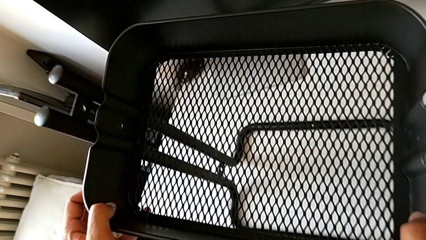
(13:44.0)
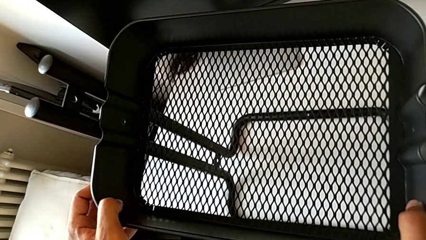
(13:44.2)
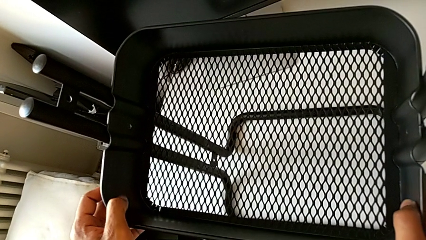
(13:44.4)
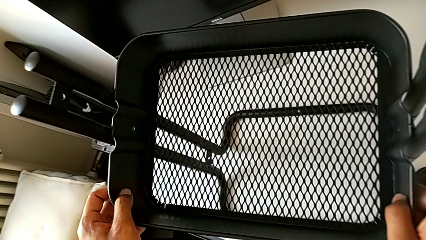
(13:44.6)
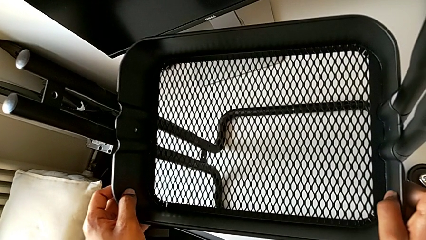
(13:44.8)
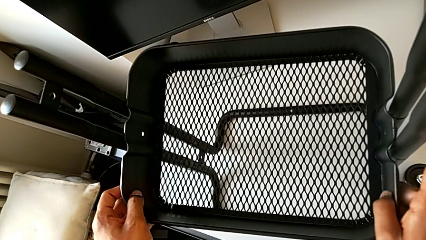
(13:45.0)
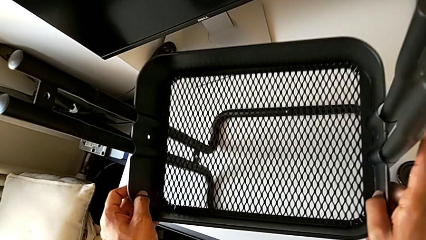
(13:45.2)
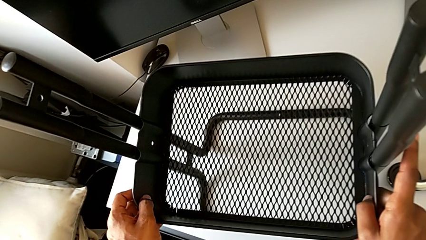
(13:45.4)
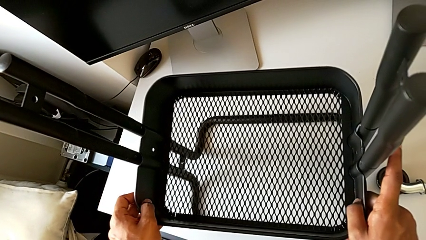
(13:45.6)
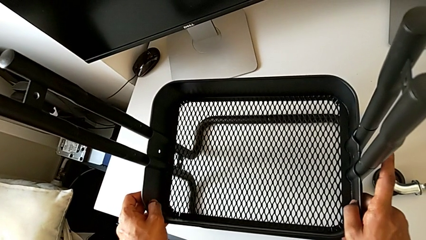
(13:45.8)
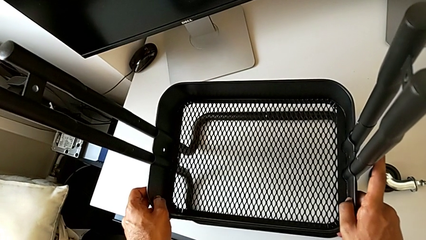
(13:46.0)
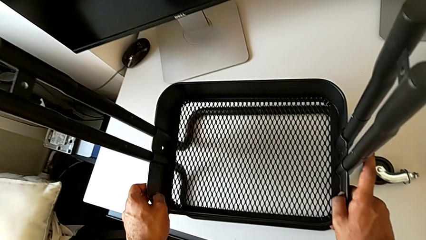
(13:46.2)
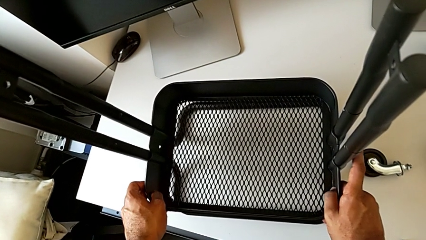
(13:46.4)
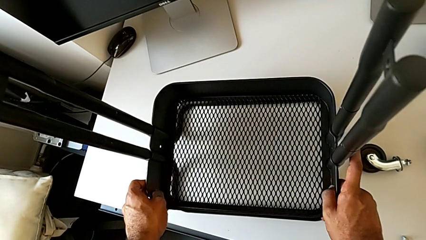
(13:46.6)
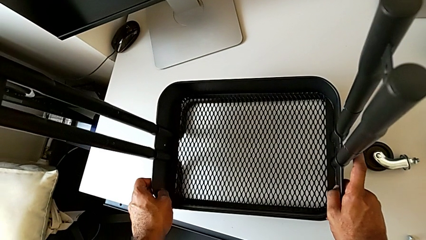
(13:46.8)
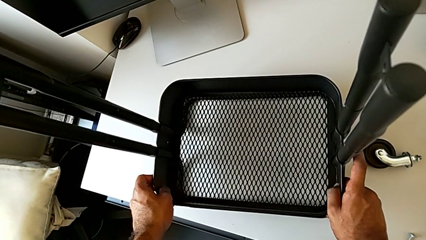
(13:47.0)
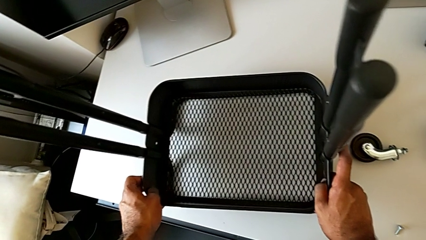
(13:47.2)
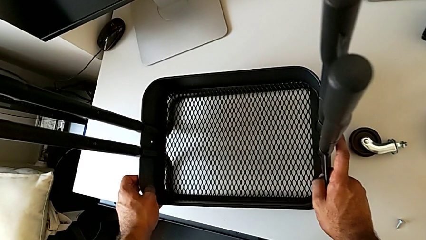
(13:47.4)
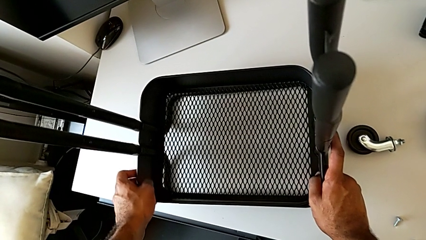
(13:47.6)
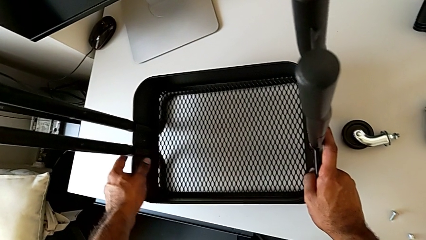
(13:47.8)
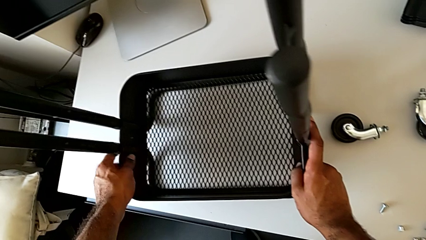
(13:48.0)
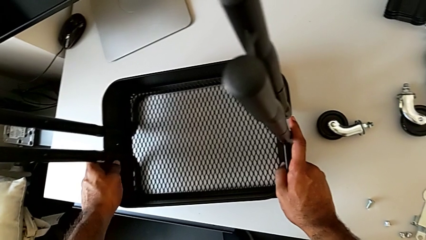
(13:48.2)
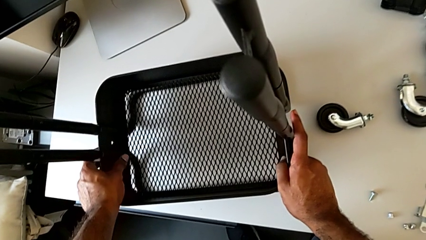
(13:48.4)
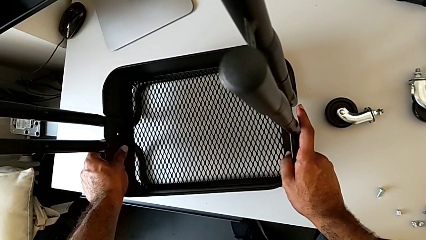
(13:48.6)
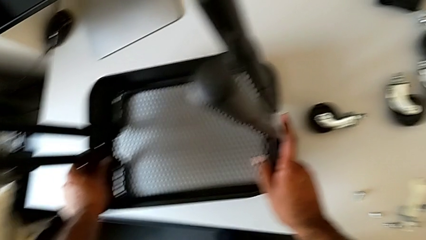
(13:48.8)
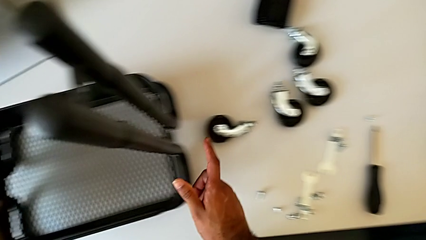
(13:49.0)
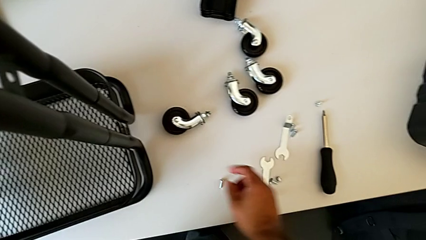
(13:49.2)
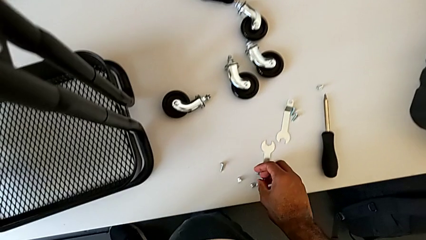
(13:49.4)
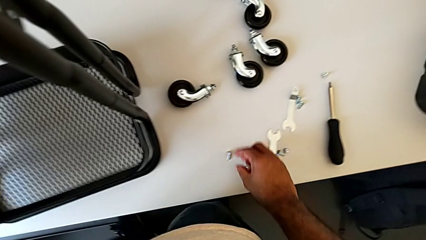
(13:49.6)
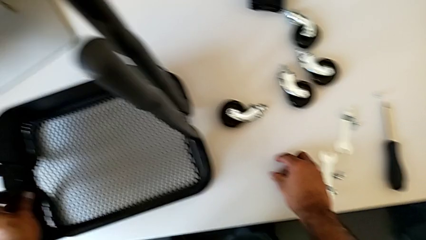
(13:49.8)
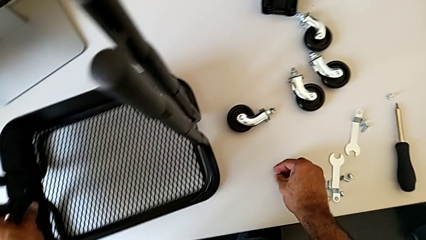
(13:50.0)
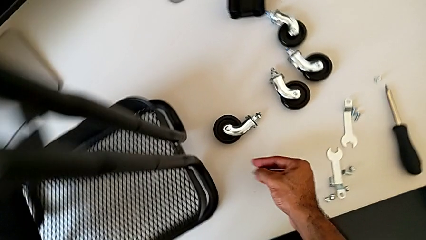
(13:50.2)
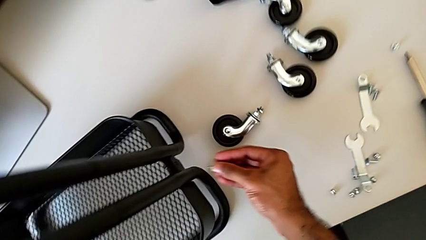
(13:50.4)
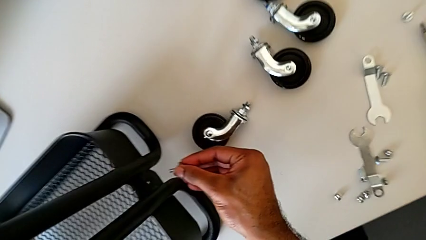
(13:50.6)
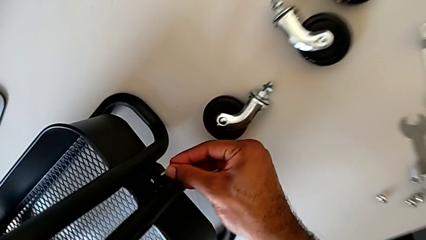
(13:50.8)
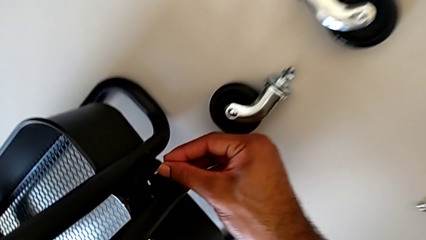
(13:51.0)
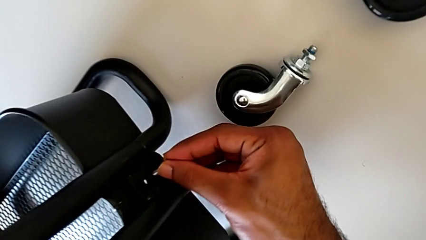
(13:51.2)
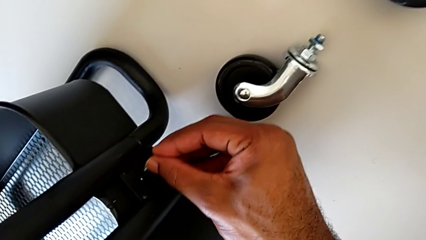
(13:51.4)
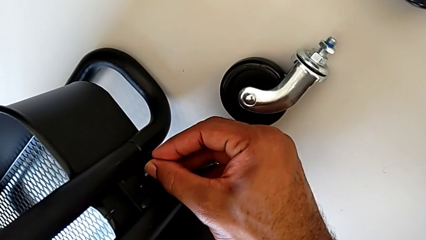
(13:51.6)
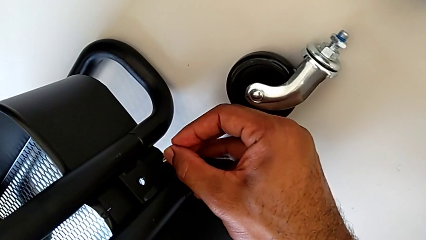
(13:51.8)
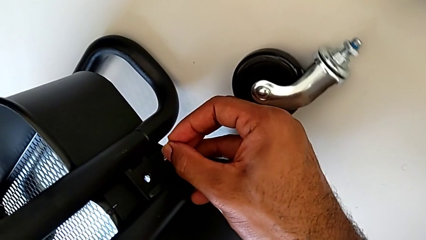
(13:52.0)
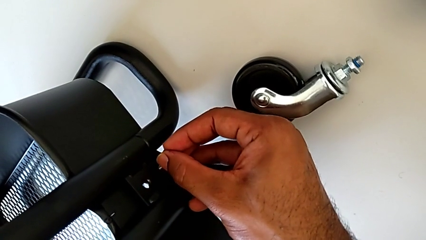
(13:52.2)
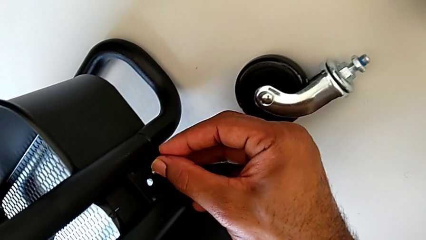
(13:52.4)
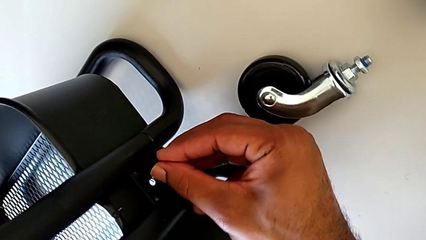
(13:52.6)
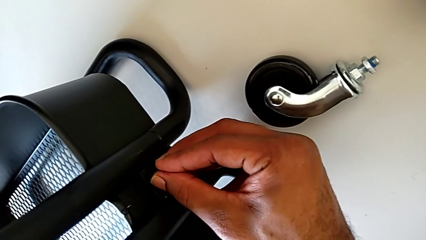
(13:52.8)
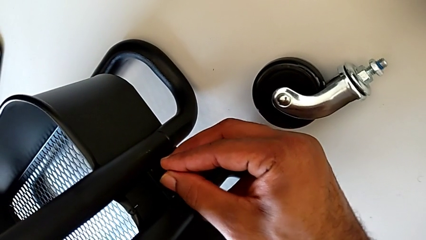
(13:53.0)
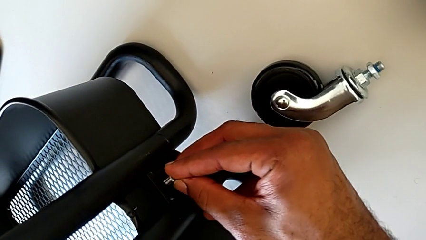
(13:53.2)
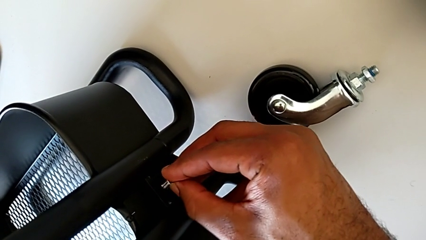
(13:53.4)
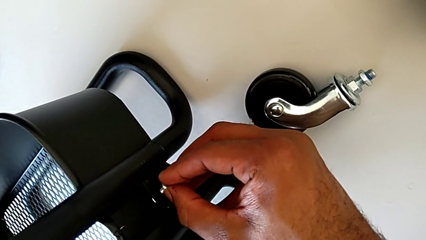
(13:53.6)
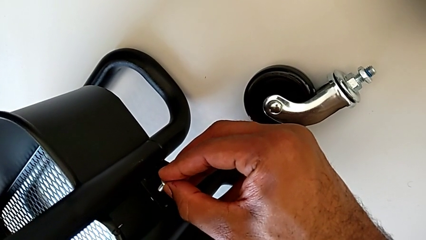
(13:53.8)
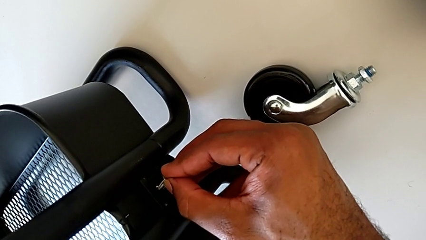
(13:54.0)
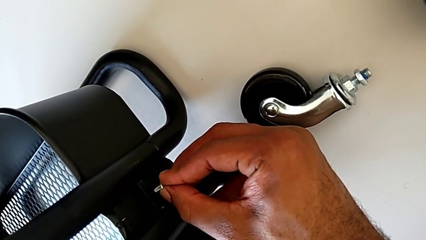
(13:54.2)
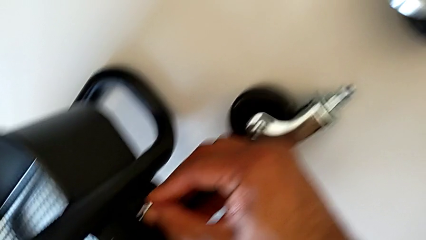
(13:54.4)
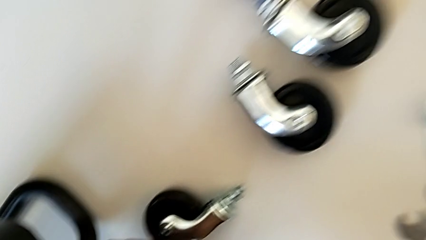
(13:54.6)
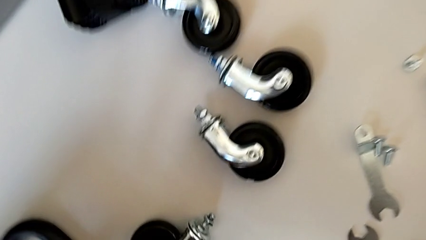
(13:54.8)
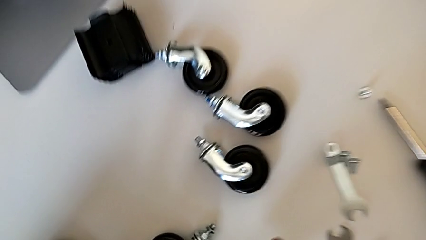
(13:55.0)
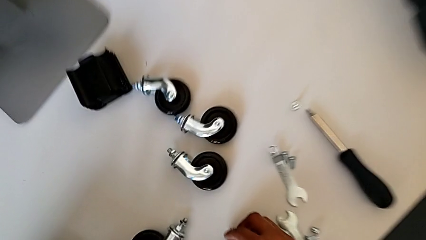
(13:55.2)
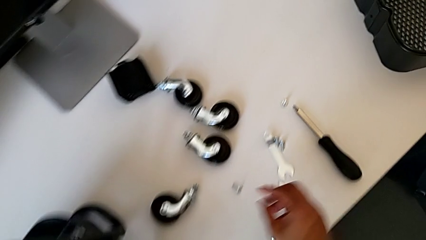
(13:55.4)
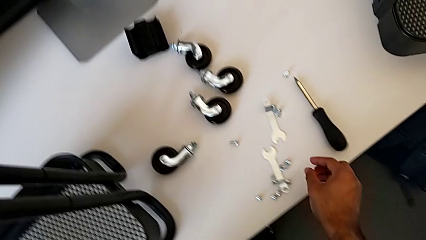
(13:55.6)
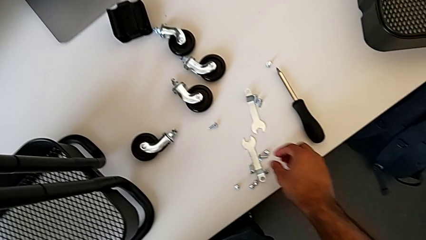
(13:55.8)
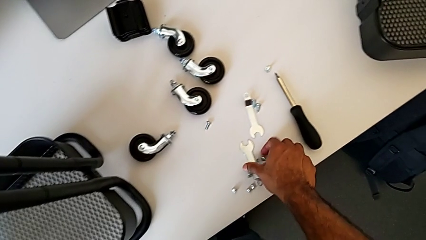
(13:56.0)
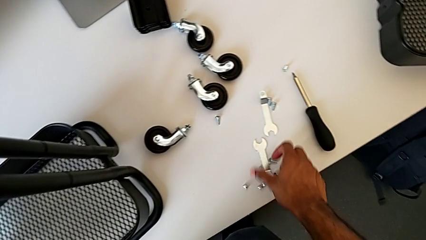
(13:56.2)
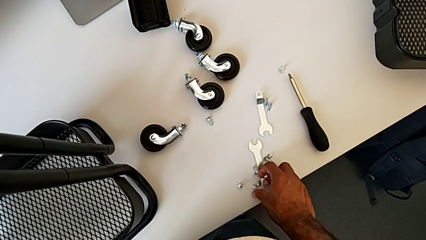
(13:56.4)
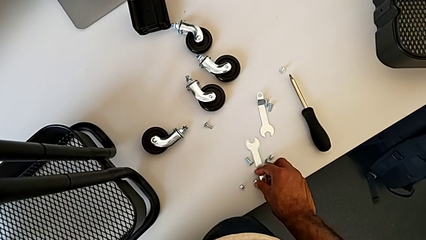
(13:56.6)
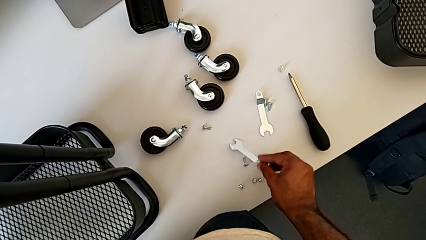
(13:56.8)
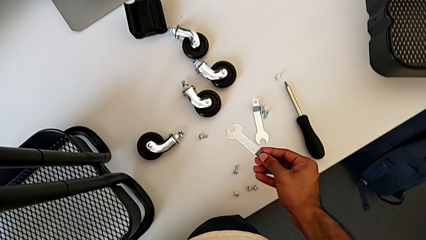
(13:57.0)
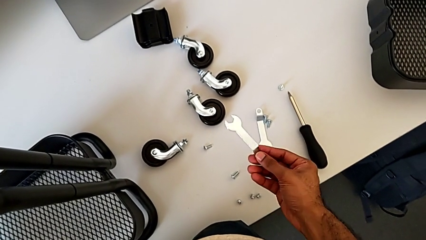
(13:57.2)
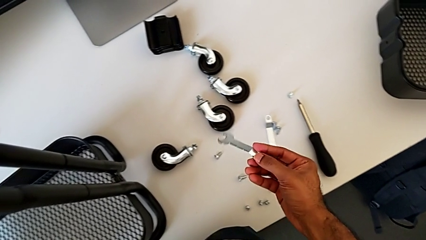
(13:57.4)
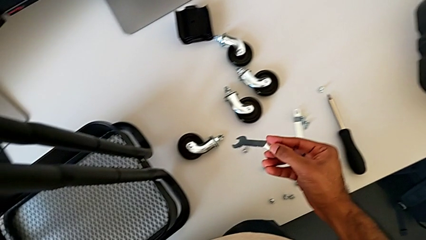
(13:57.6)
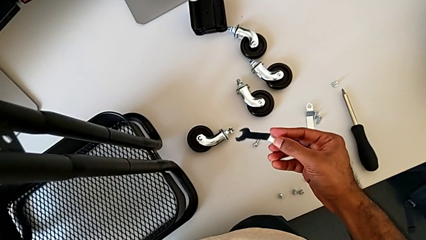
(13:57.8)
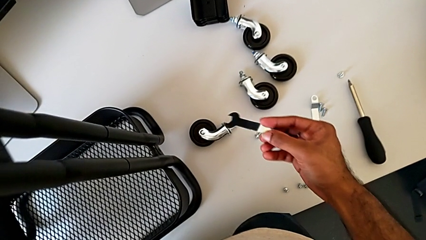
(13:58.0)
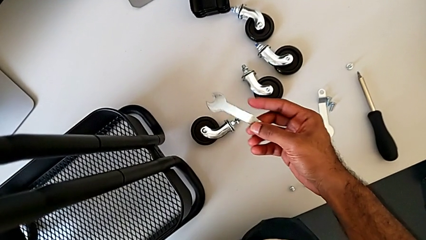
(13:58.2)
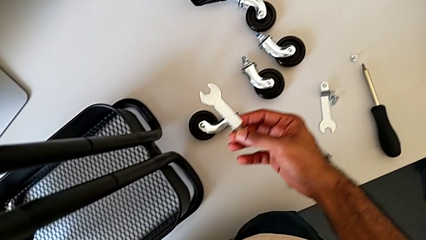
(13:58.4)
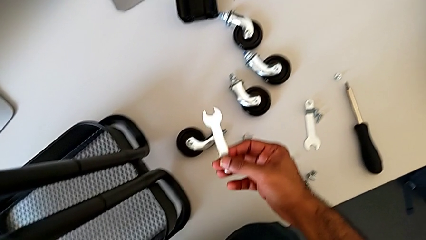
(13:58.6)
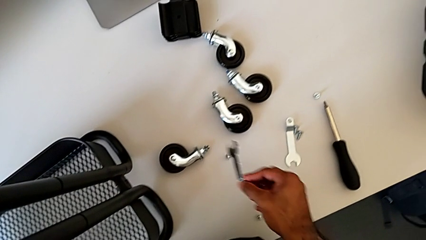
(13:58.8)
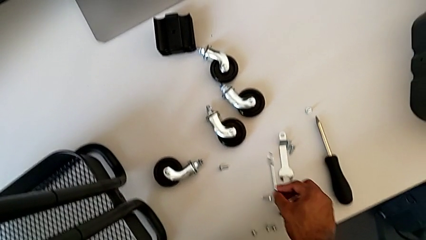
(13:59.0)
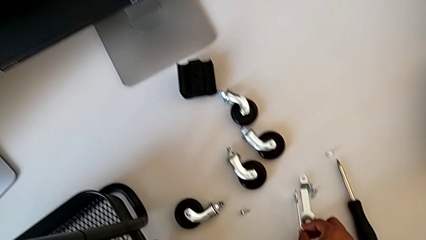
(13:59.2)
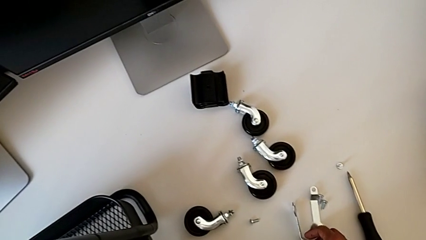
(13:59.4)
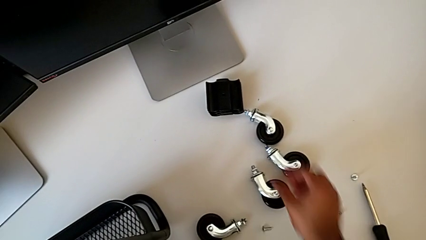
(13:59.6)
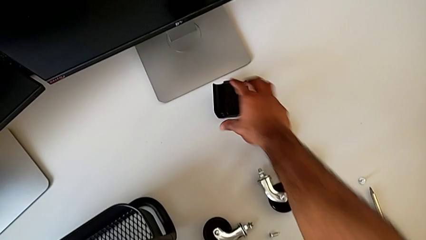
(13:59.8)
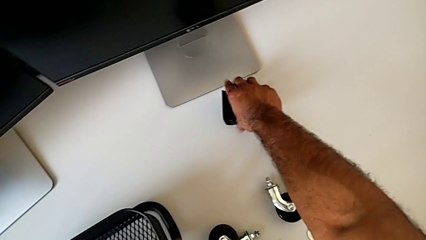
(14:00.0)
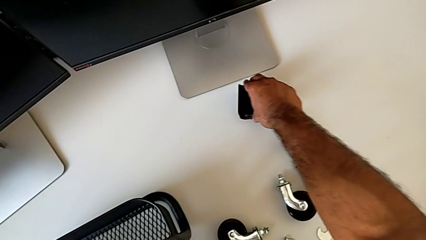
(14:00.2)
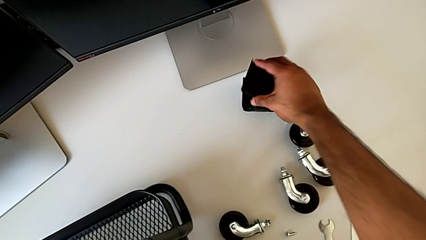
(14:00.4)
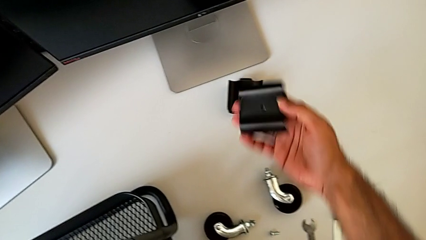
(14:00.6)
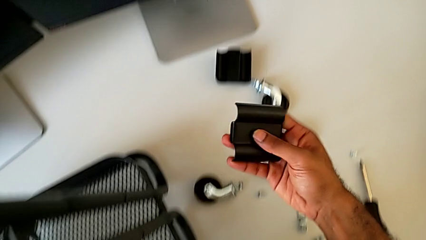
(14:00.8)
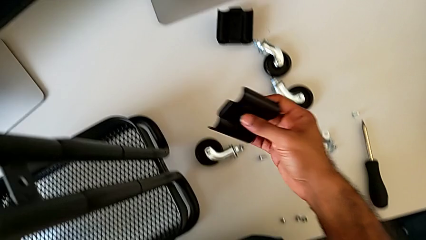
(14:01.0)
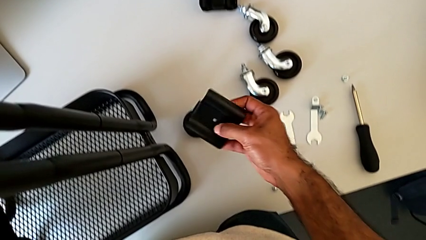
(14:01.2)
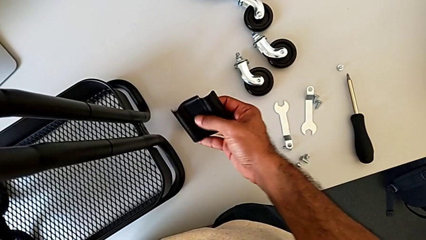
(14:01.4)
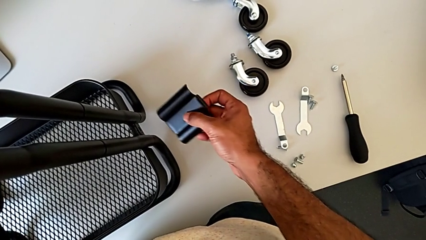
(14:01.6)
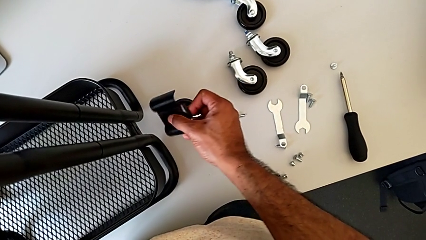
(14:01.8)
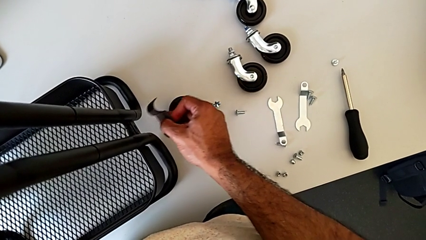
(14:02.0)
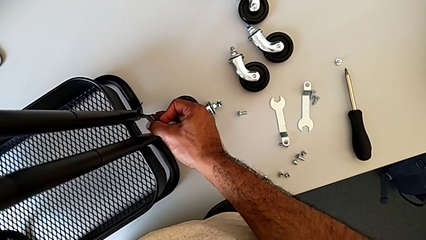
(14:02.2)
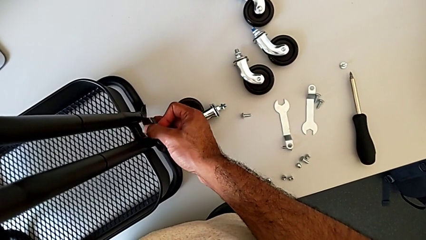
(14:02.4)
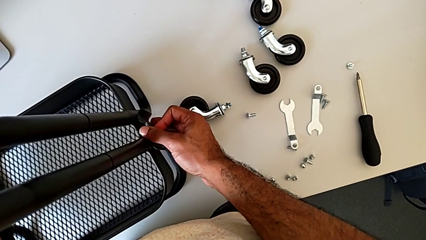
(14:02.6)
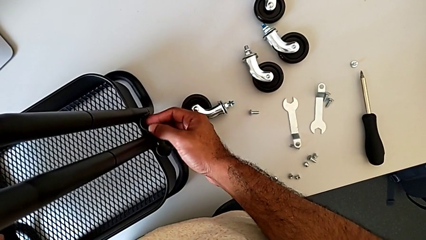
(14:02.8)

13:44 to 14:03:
The camera wearer is assembling the bottom tray. They assemble the bottom grid tray and wrongly inspect the hexagon cap nut and grab the hexagonal wrench, picking up the wrong item.
